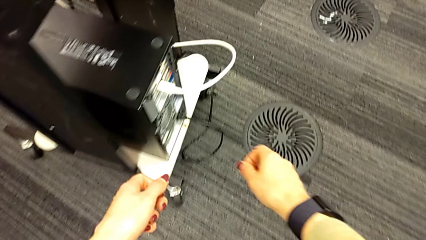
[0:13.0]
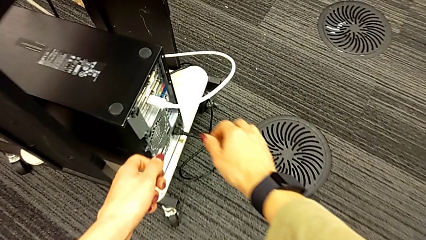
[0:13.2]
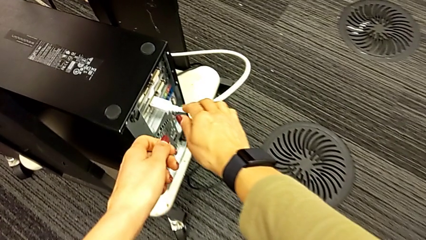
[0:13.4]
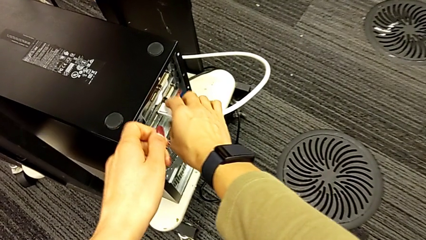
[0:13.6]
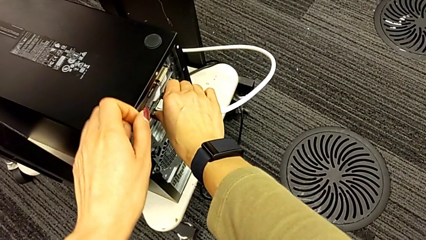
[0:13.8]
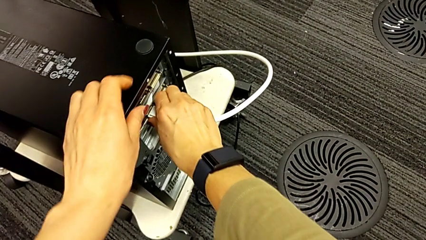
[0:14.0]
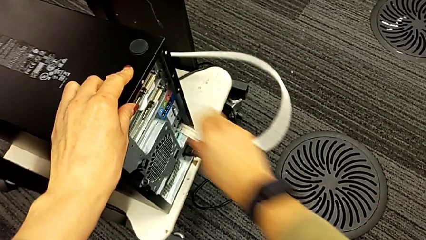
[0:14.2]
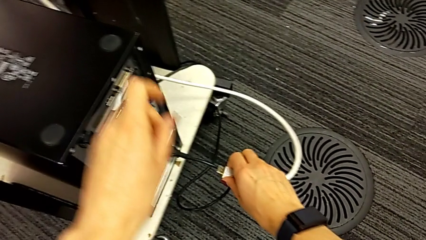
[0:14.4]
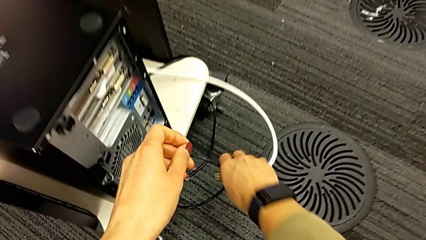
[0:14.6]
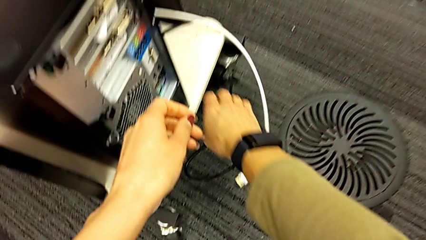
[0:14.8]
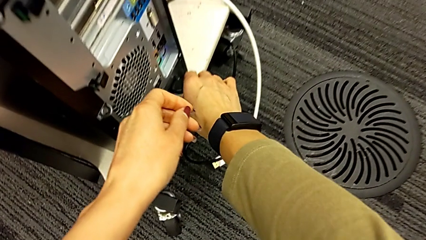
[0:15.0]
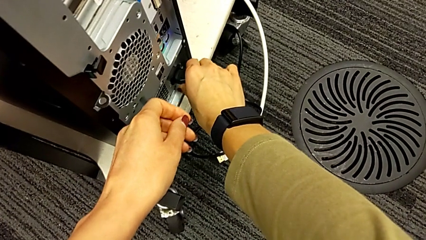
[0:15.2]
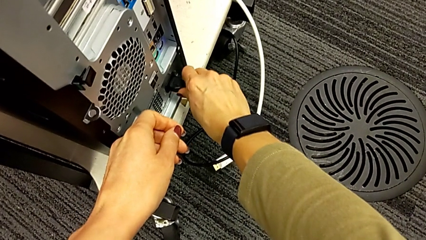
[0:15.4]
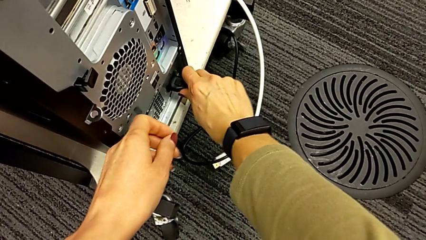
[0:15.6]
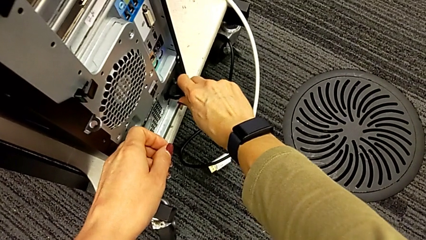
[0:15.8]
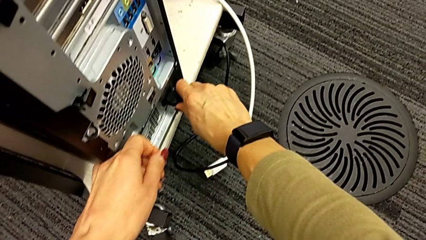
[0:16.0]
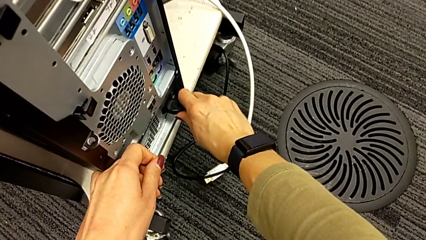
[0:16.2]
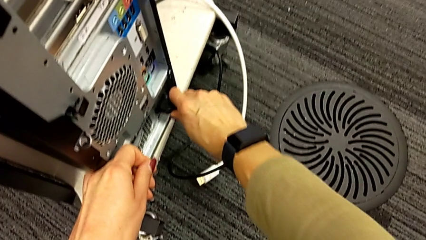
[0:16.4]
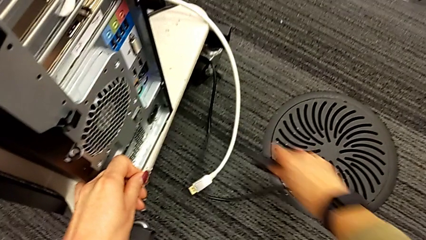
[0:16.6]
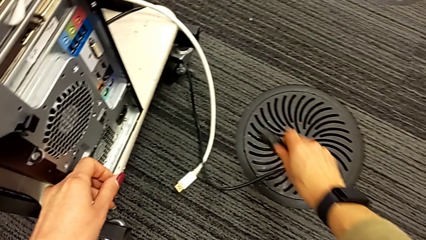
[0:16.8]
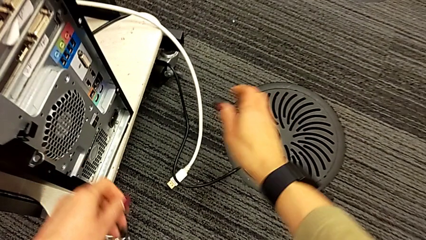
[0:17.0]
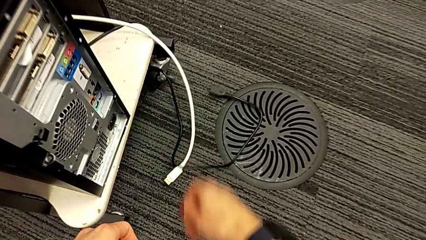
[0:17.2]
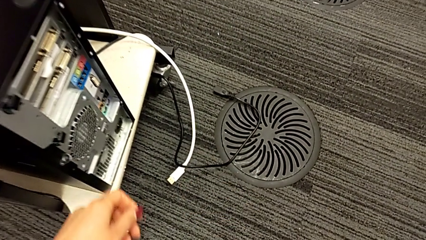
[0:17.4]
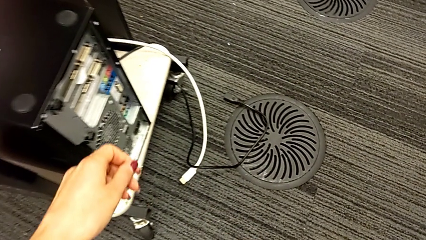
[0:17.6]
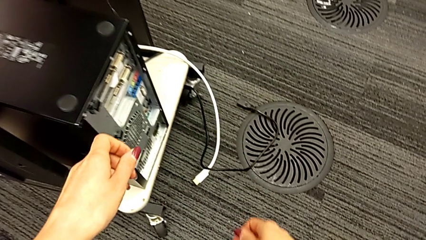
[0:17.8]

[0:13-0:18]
The camera wearer unplugs the computer cables. They withdraw the HDMI cable, place it, withdraw the cable power supply and place it.

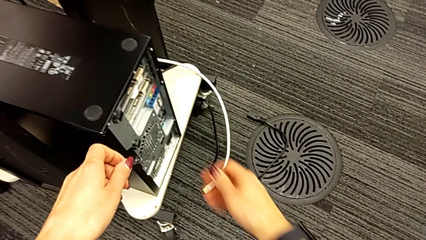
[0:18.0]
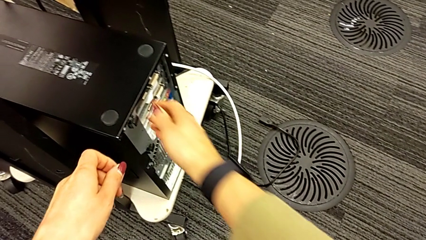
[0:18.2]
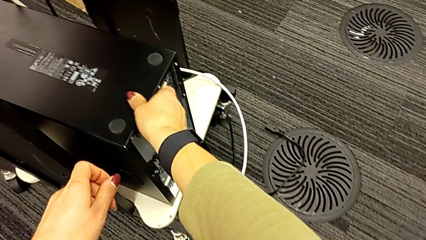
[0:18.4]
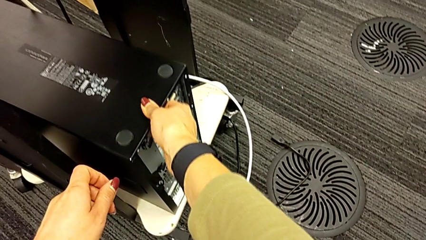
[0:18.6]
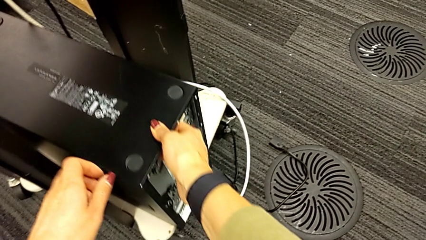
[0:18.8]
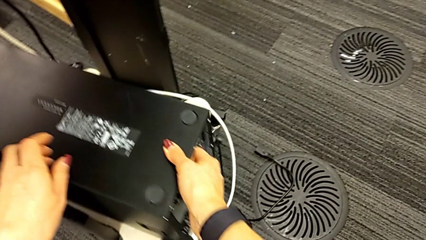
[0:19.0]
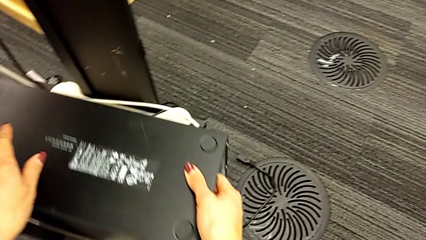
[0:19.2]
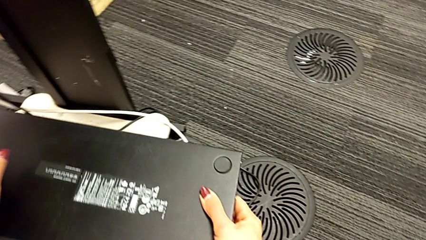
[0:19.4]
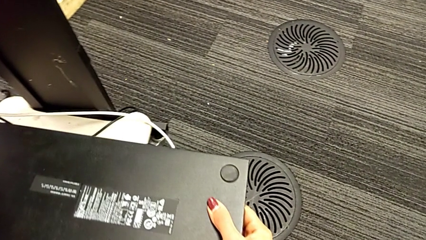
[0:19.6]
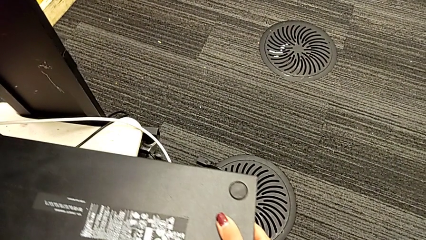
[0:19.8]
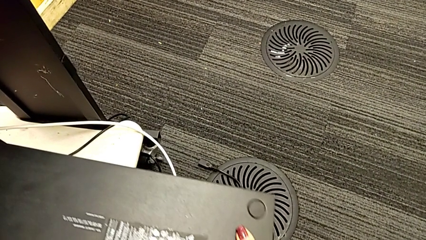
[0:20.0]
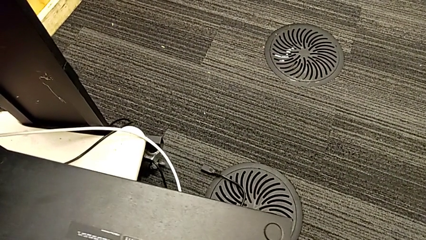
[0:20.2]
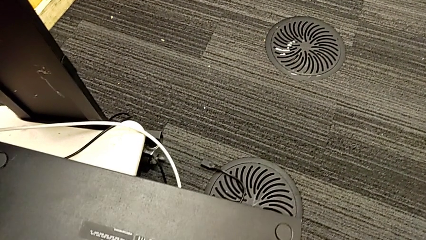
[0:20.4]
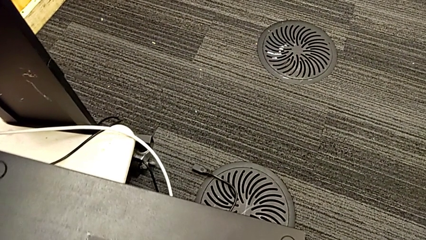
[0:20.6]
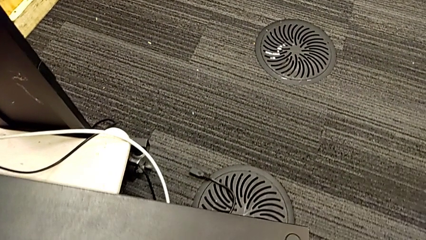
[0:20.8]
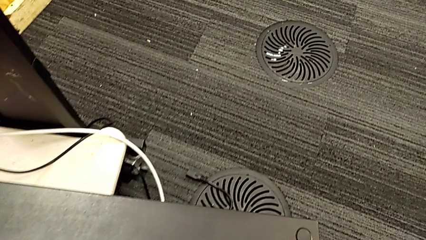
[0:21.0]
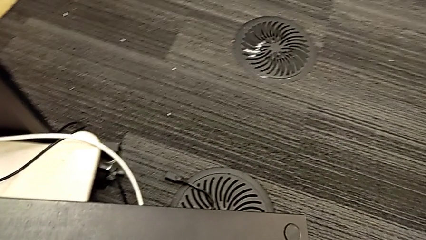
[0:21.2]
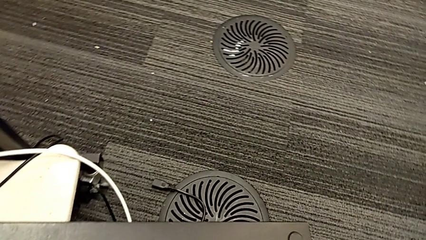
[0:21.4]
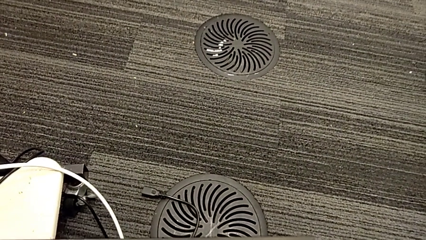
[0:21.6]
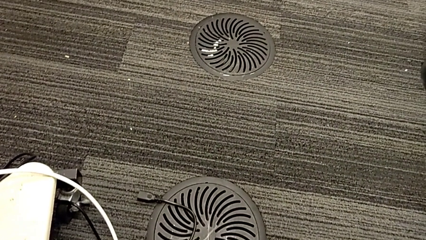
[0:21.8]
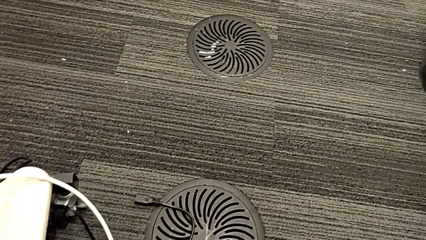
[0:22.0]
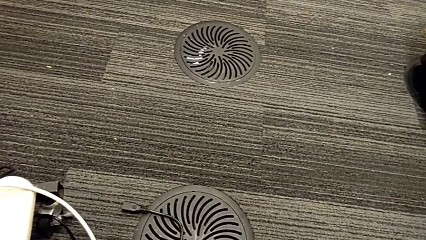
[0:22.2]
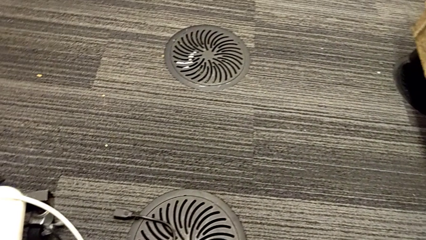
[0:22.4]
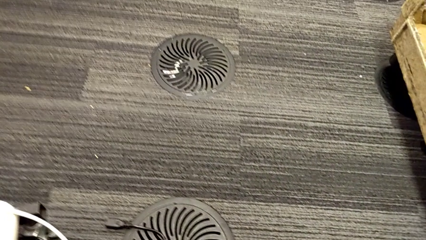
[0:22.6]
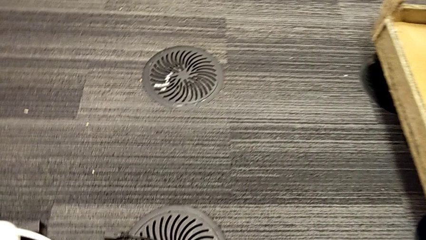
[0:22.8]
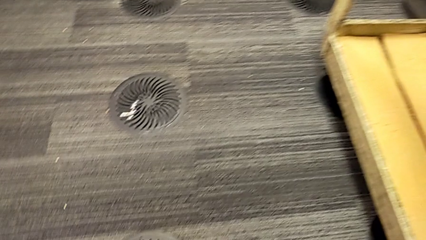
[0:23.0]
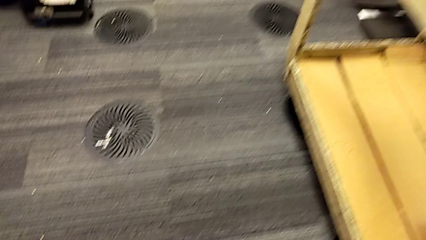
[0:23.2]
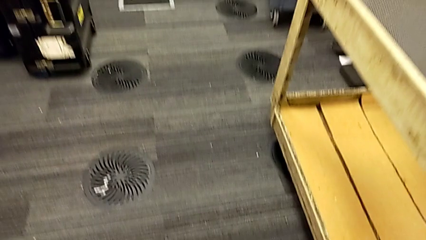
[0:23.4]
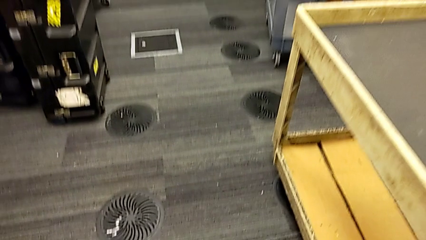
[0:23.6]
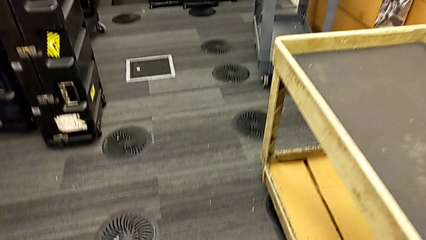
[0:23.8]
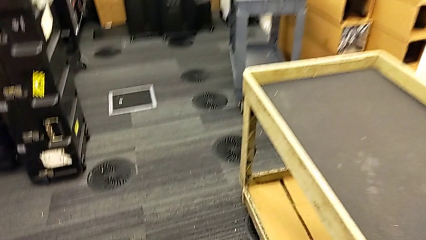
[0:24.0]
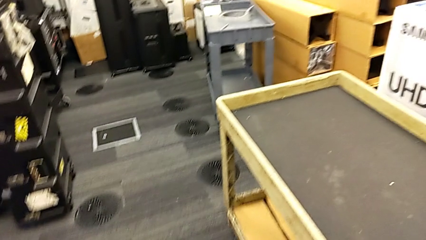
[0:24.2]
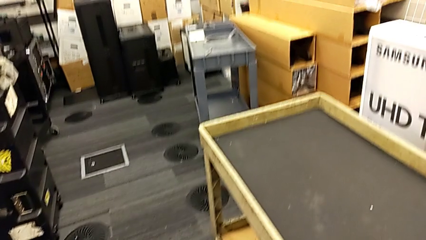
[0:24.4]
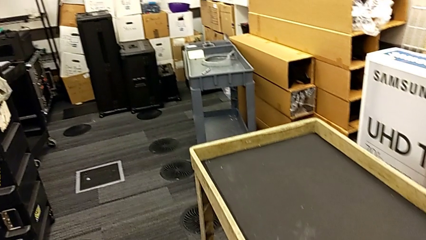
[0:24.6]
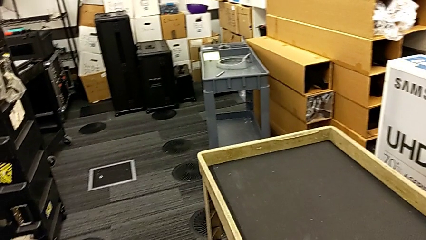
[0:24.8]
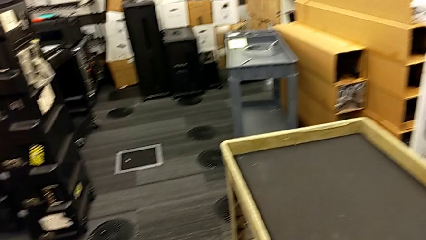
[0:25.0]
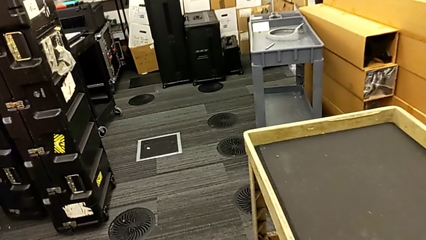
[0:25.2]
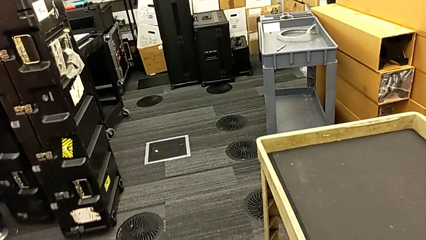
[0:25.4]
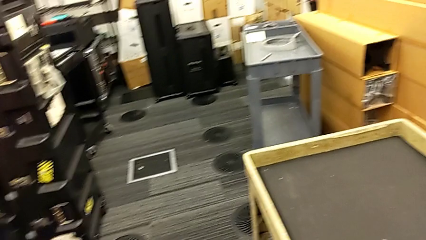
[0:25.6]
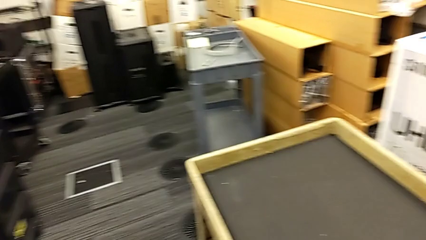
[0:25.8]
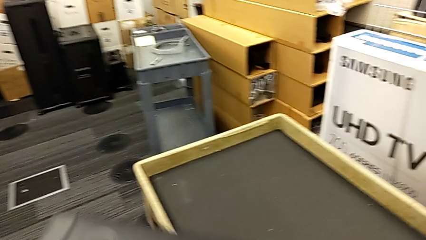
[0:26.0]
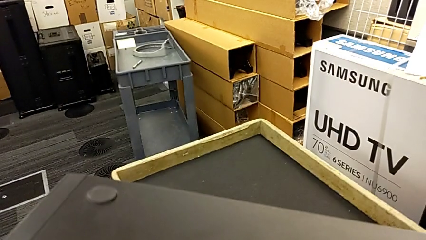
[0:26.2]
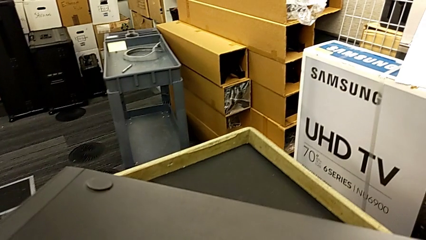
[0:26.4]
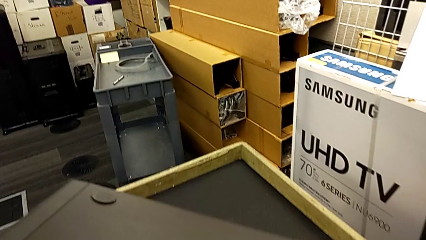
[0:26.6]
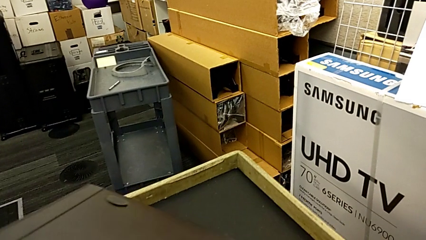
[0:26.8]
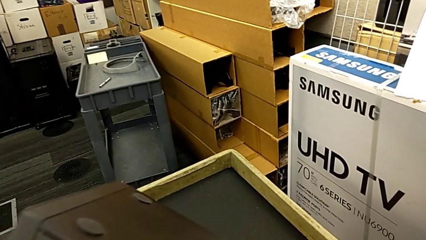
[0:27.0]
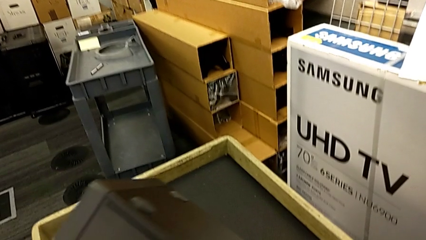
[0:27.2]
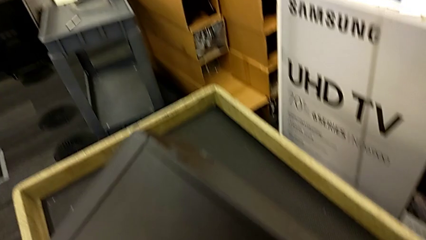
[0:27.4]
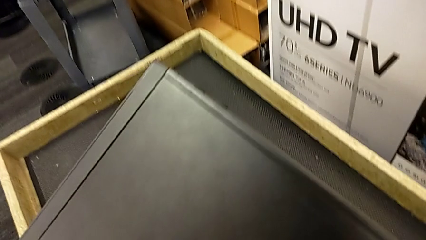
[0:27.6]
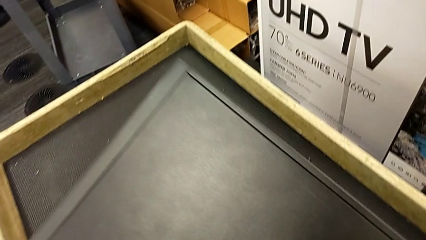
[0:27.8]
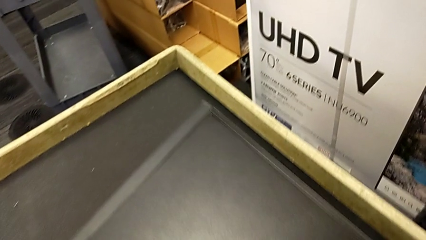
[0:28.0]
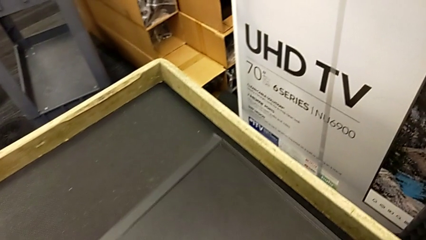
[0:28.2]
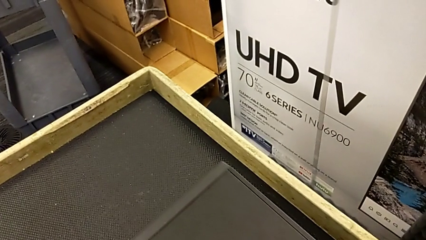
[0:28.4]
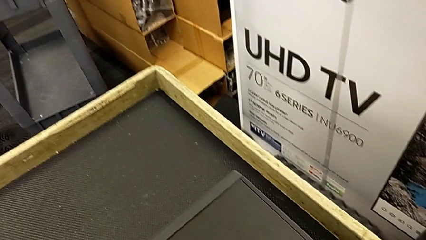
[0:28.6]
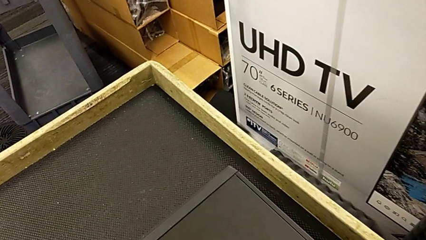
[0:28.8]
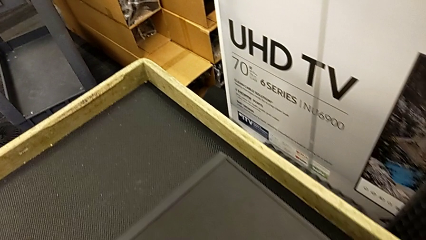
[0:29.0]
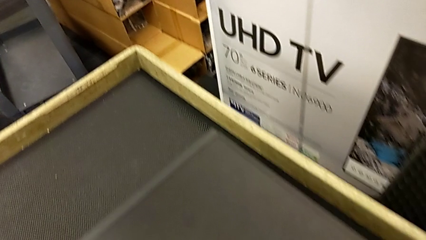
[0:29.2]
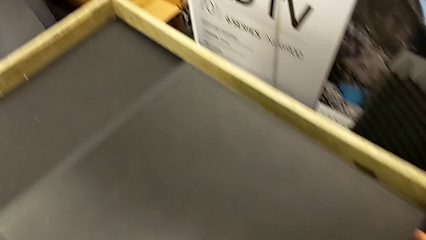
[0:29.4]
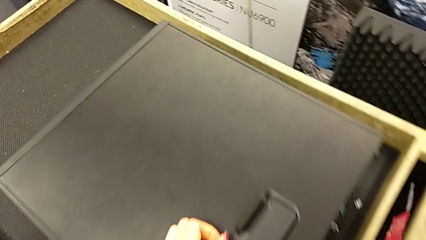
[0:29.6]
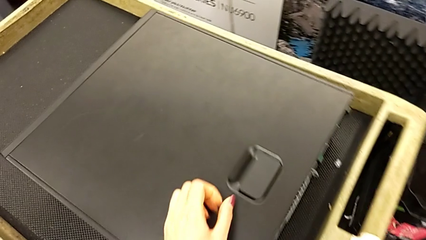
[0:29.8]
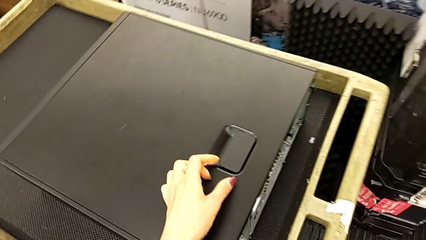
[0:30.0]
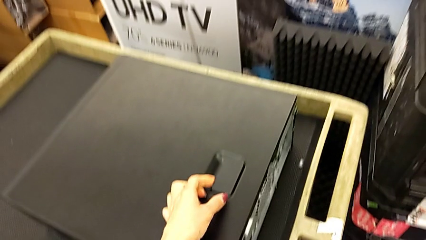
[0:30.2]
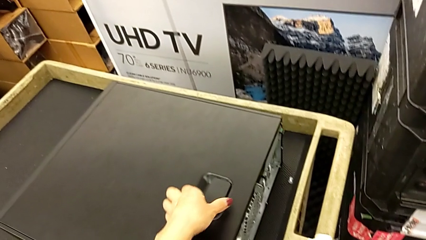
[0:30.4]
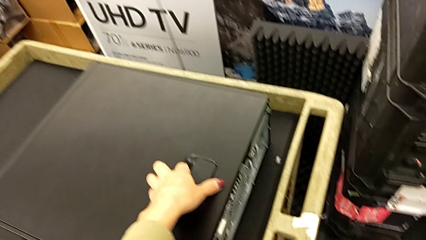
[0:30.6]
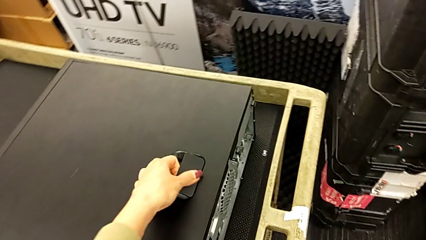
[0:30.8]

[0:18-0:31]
The camera wearer is opening the computer tower. They pull the computer tower, place it and grab it.
